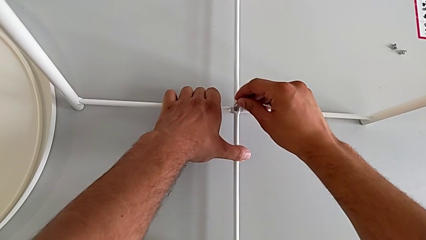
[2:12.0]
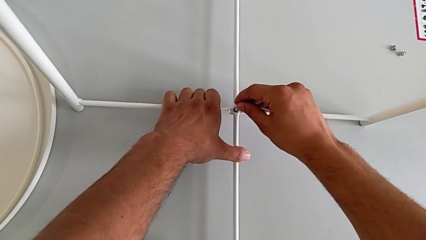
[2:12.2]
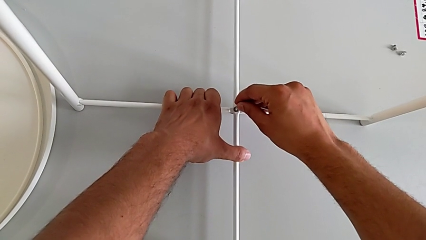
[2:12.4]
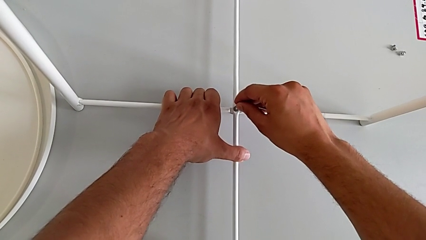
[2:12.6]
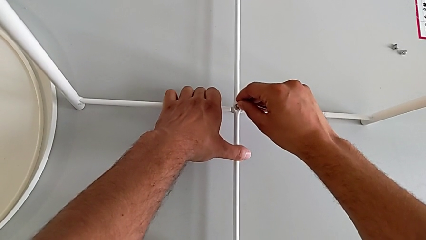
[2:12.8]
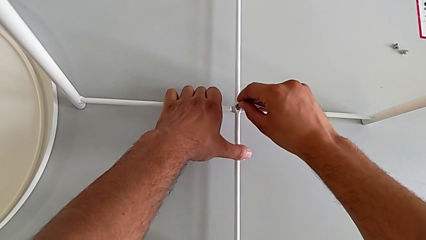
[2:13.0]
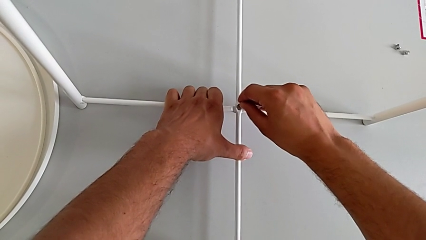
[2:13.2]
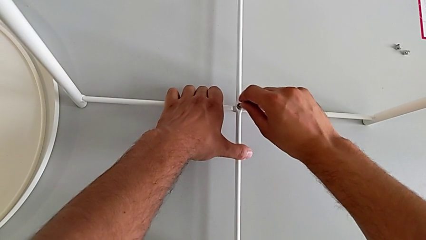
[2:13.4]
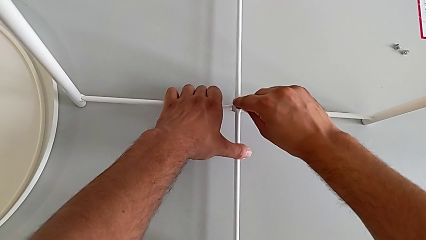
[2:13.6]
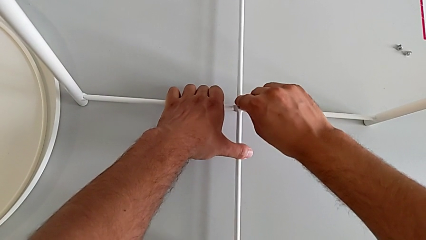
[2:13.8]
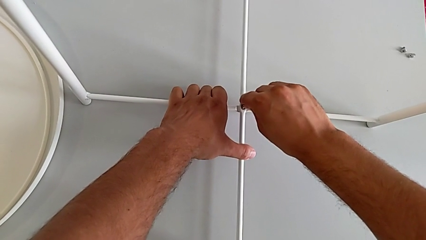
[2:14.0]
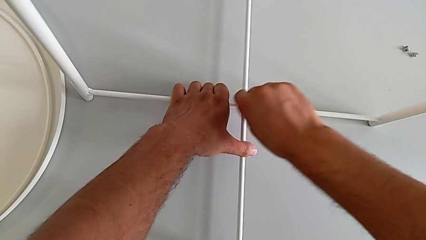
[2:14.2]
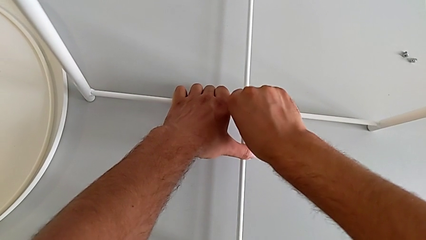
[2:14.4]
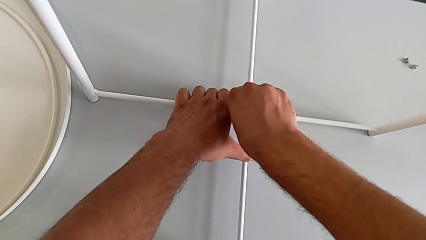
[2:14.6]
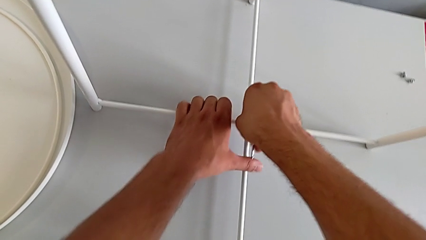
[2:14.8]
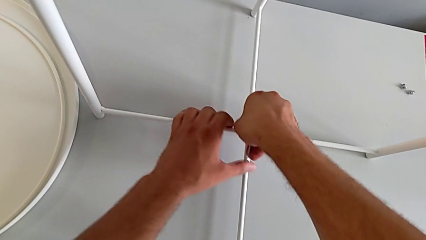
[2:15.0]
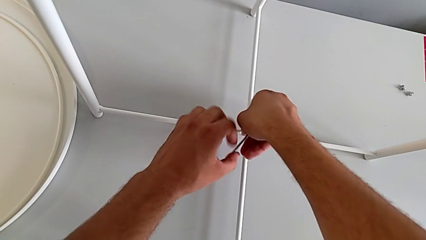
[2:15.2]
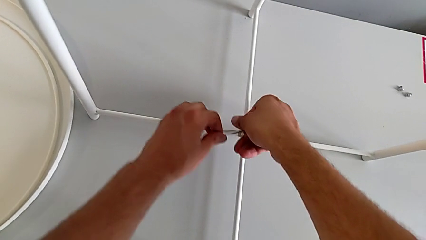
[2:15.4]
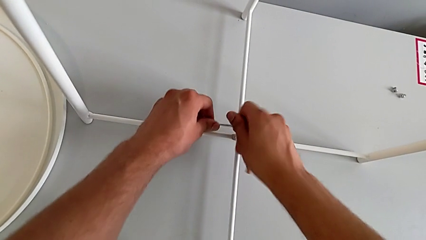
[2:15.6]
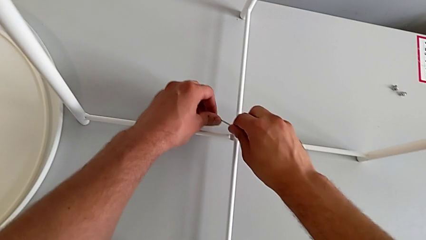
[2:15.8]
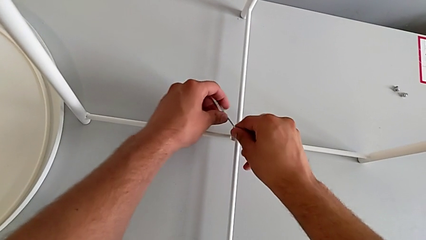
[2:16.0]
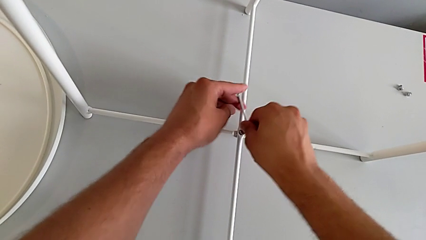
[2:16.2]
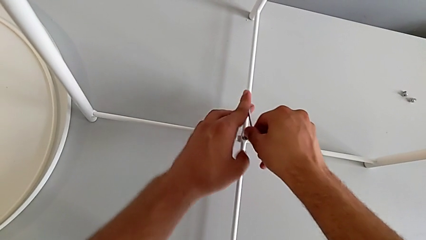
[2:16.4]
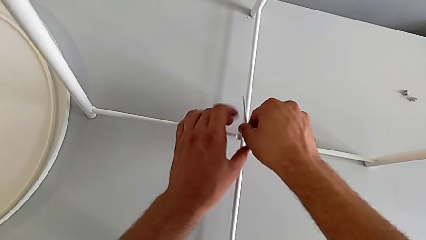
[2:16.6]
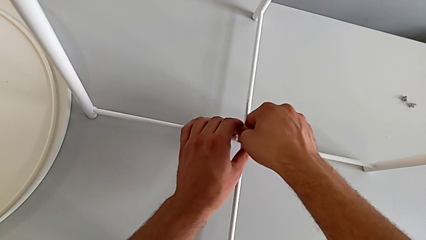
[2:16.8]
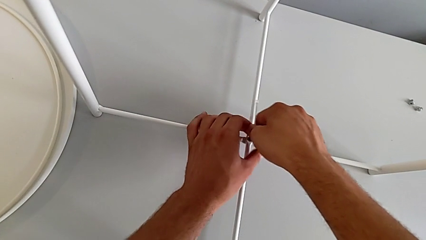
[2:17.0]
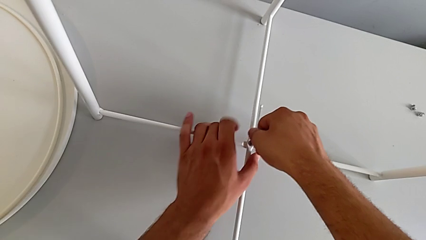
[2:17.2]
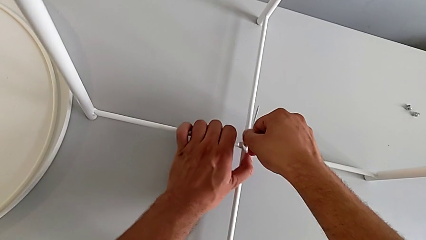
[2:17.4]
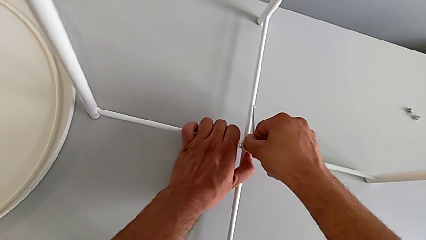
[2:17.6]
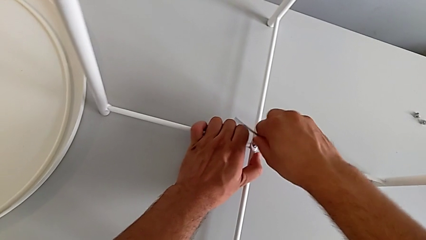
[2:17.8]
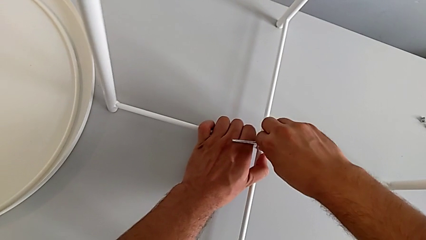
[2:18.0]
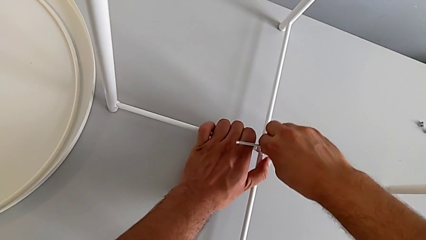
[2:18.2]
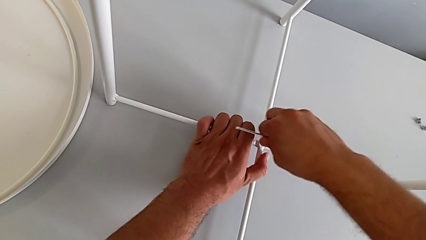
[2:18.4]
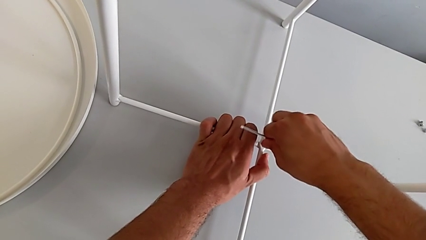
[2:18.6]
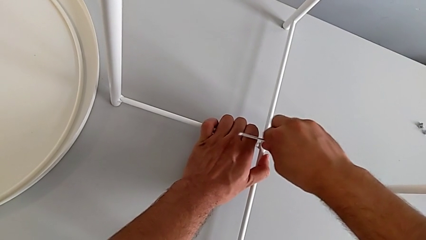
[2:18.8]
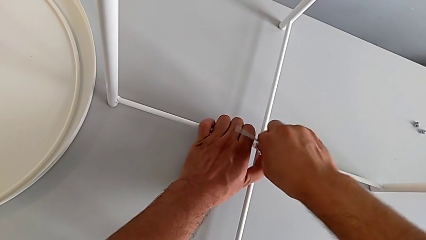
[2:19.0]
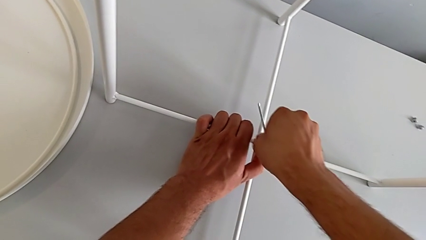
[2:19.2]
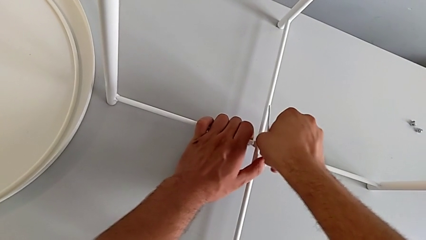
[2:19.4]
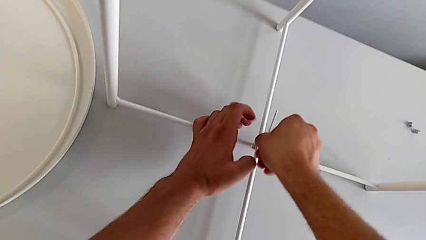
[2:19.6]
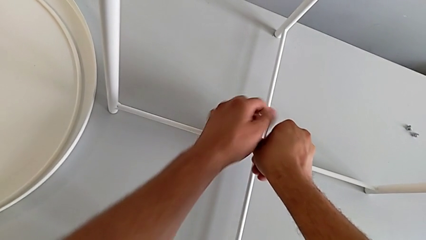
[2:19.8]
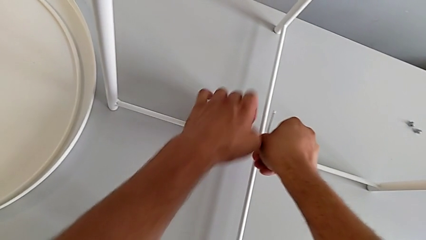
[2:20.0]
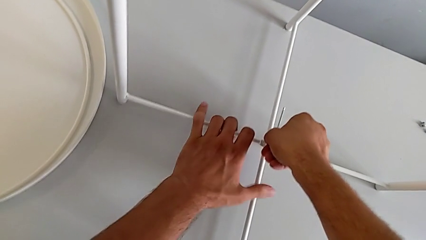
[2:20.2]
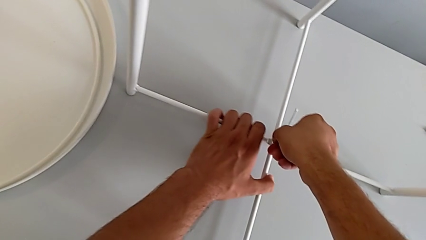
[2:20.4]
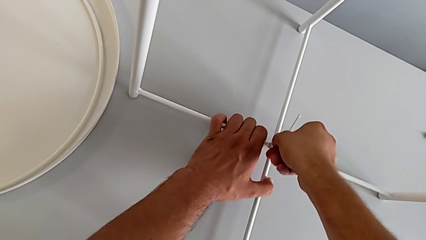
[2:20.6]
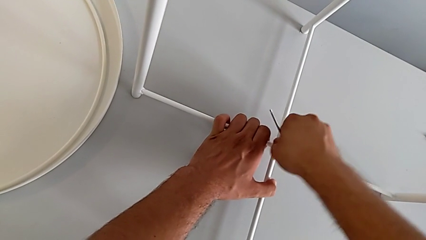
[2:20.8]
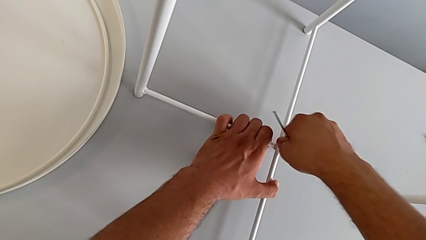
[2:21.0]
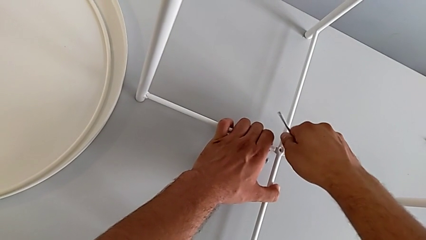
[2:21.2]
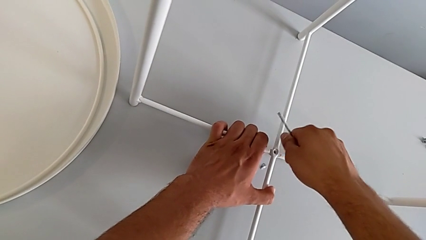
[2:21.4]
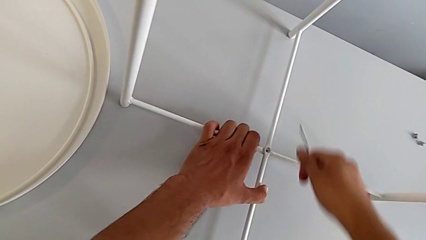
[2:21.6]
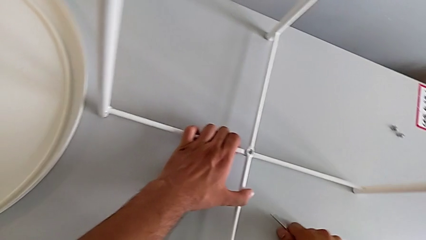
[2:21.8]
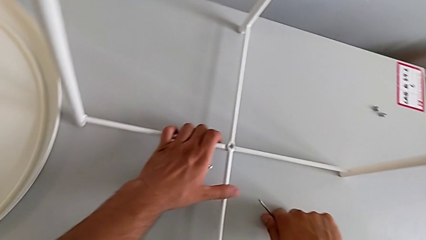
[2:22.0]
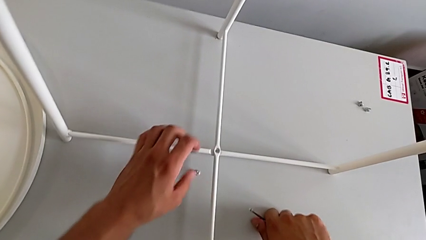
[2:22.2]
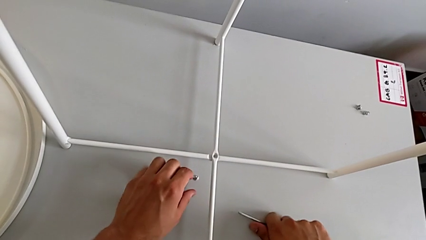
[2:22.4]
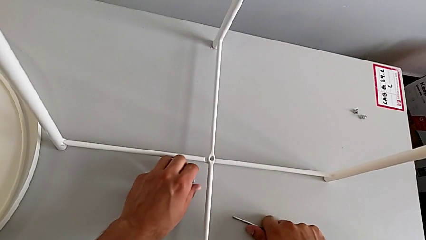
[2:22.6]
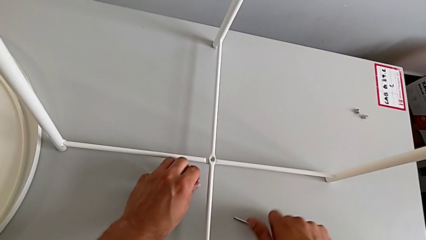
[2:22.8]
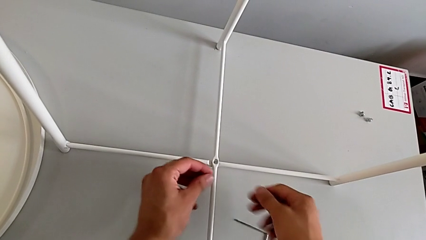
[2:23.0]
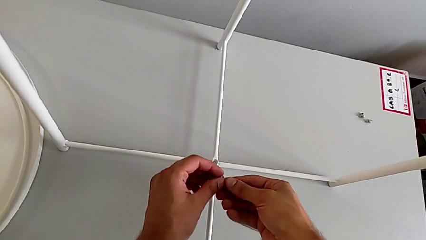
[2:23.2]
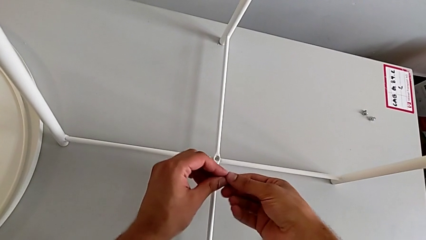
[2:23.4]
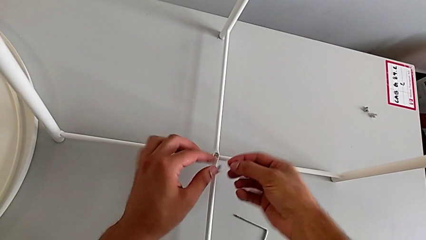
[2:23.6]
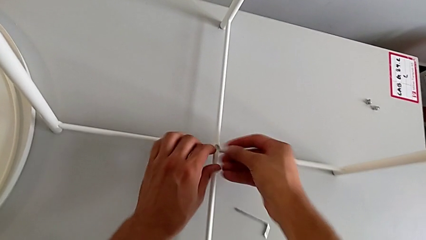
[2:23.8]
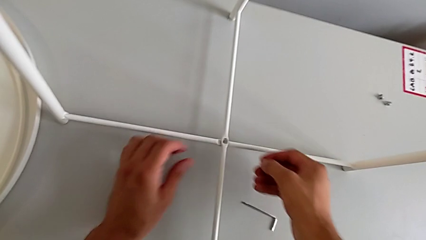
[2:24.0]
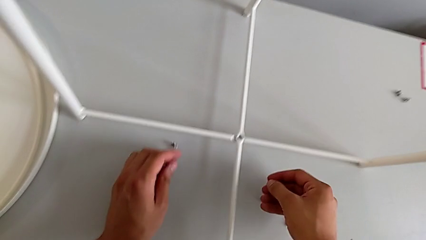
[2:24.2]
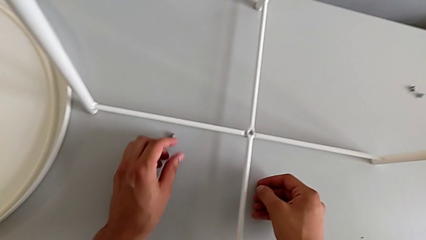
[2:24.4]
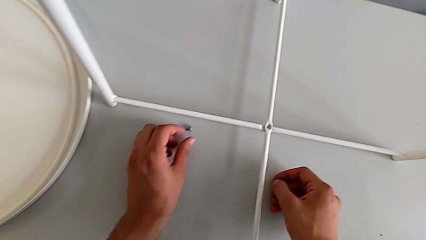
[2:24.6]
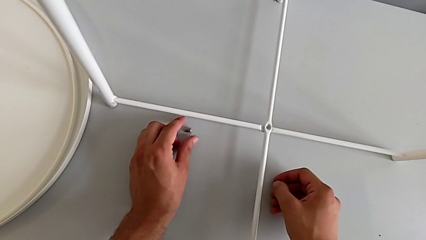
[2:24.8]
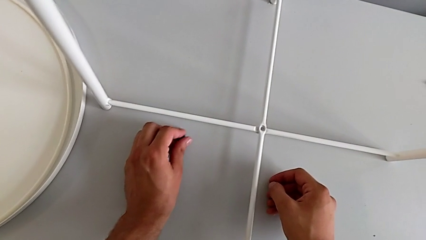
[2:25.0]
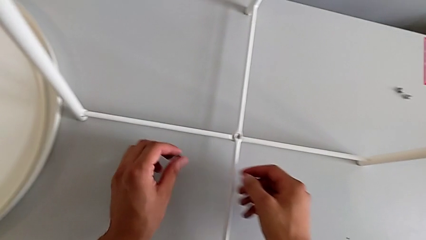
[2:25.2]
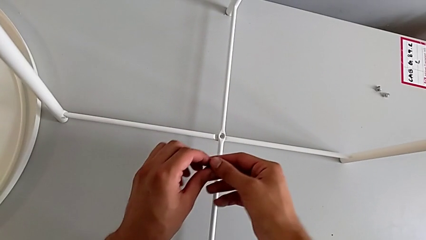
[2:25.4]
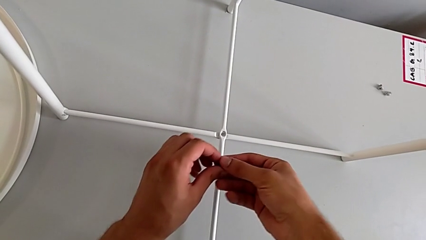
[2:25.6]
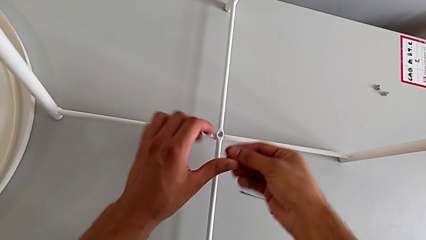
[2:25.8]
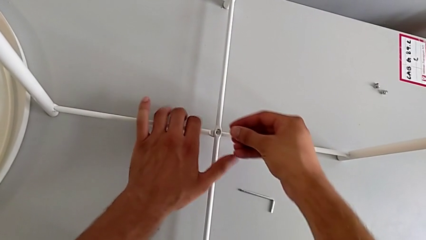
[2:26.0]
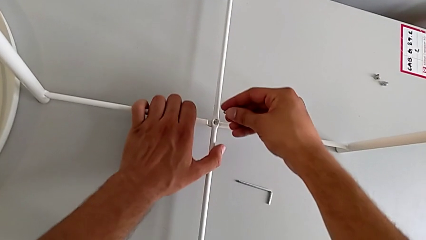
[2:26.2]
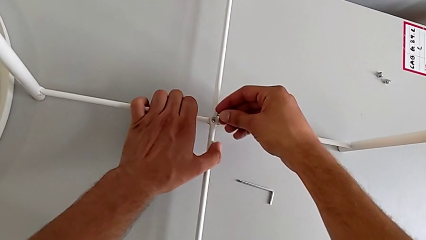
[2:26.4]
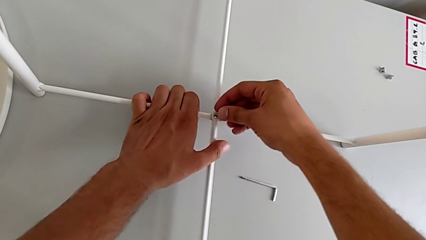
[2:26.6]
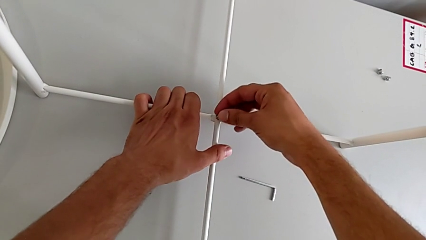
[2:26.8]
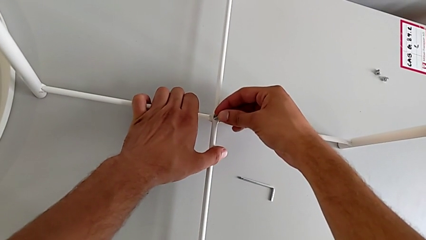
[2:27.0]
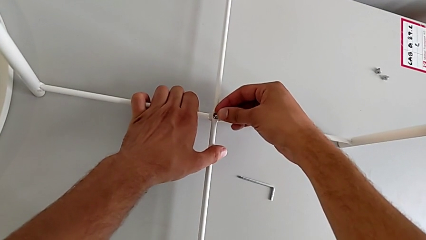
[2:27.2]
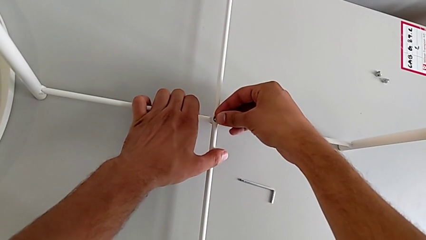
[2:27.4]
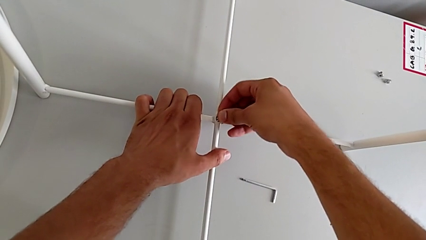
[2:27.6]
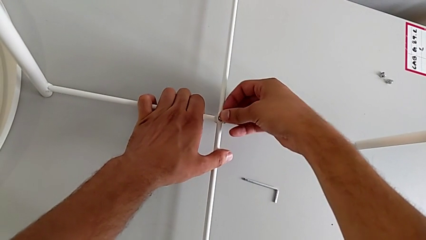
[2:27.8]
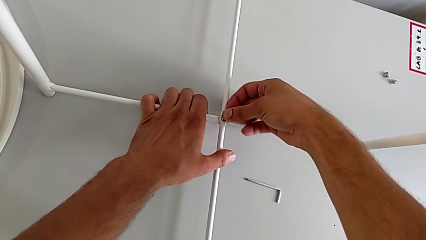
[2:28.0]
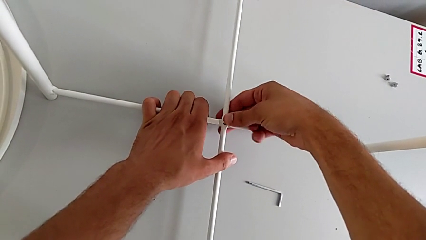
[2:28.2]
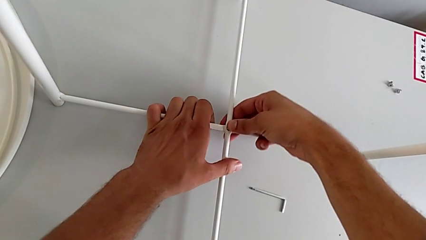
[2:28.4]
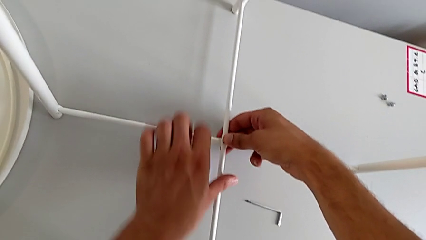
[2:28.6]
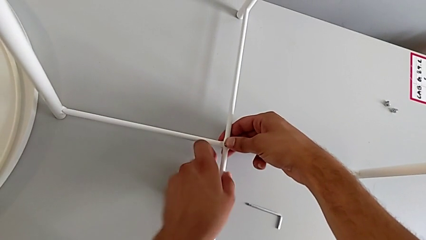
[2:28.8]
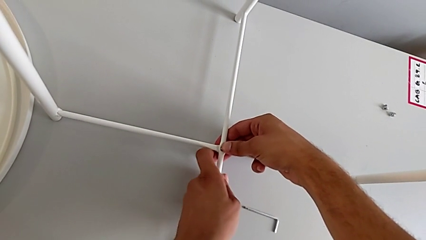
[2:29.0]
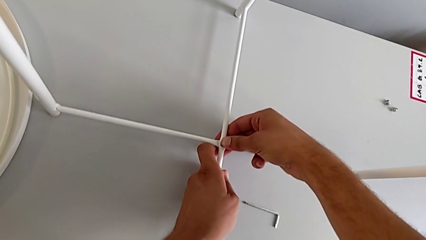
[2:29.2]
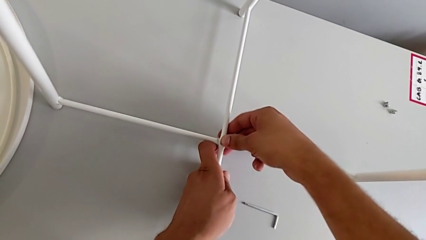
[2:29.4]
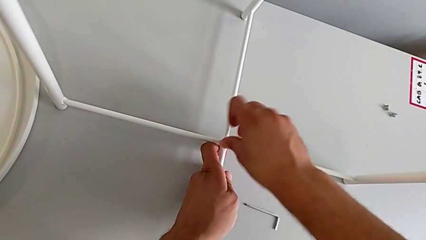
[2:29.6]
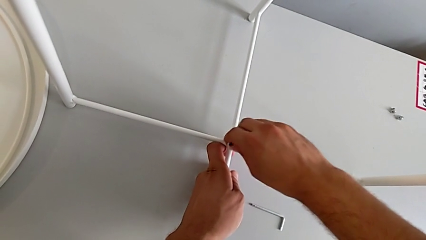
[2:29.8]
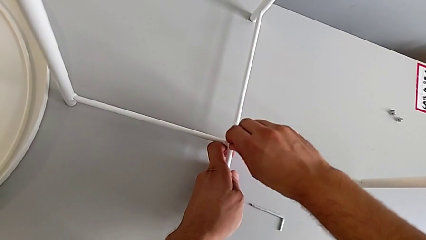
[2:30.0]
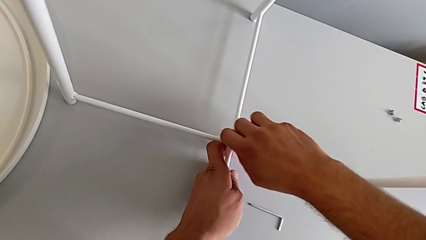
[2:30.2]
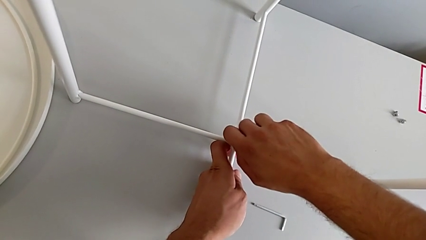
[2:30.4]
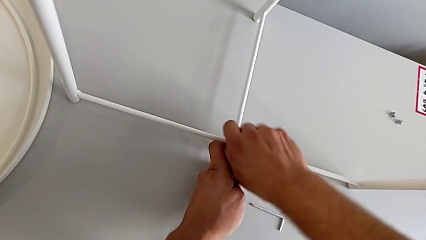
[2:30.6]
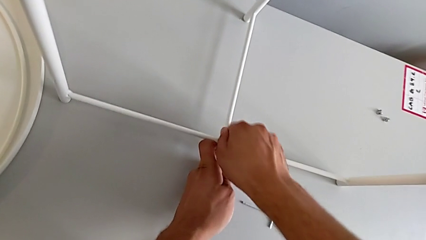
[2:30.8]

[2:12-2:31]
The camera wearer is assembling the bottom screw into the legs. They screw the hex socket head, wrongly drop it, place the Allen wrench, grab the hex socket head, wrongly drop it by accident, grab the hex socket head twice, insert it and screw it.
